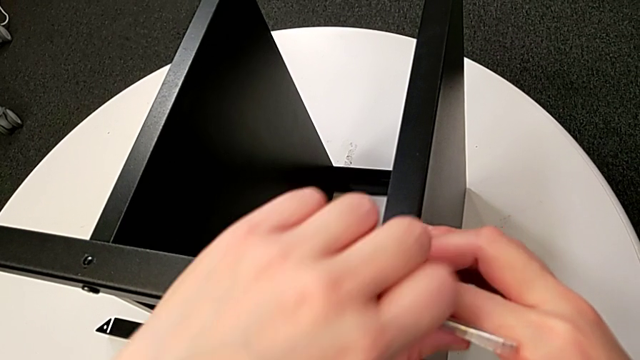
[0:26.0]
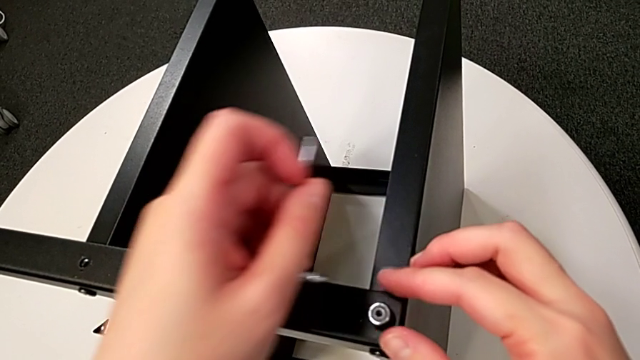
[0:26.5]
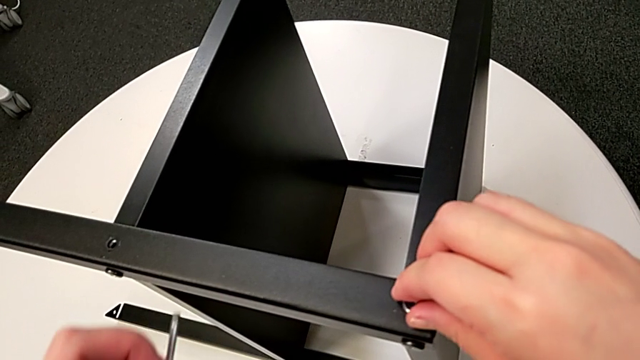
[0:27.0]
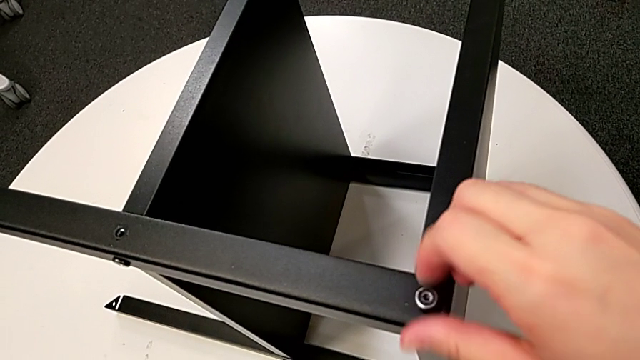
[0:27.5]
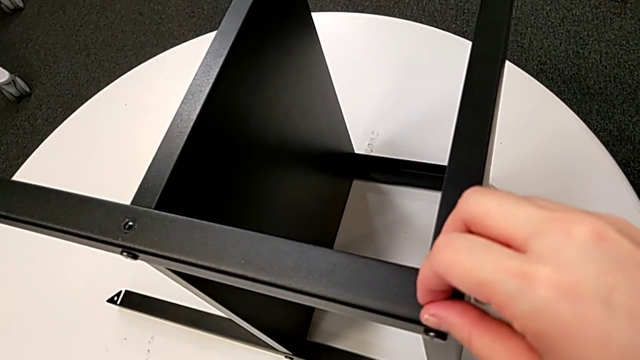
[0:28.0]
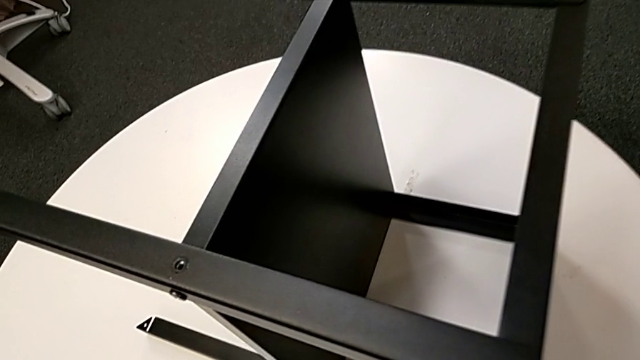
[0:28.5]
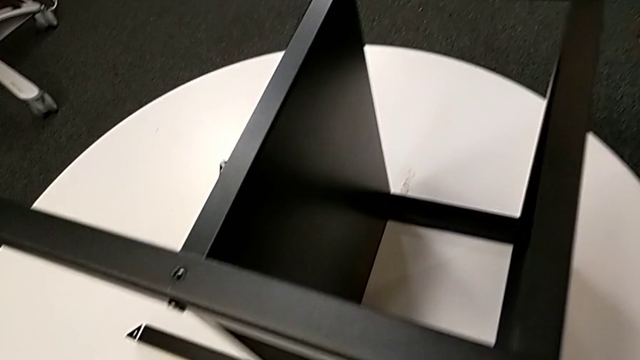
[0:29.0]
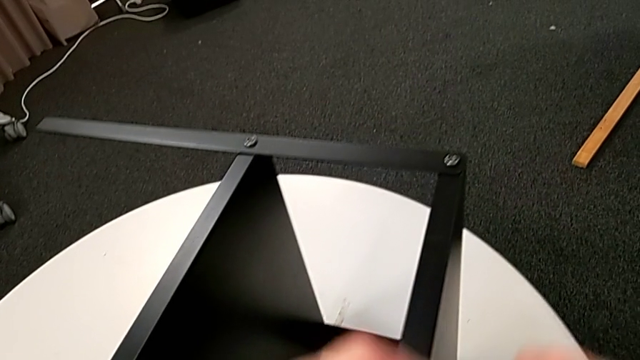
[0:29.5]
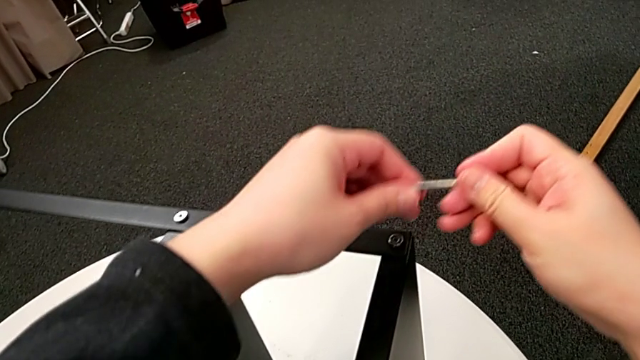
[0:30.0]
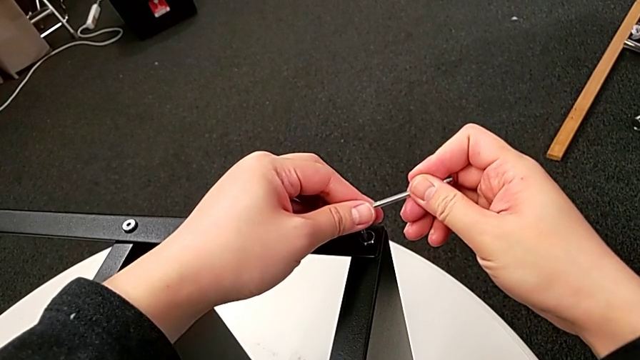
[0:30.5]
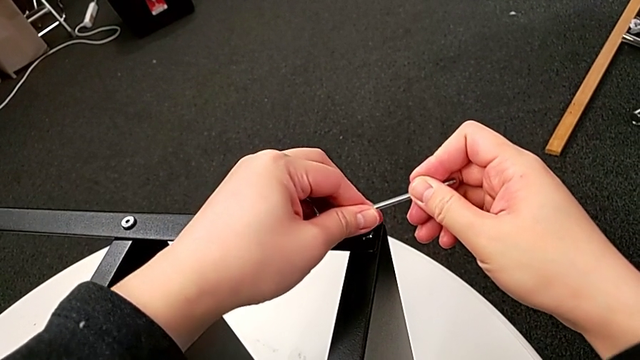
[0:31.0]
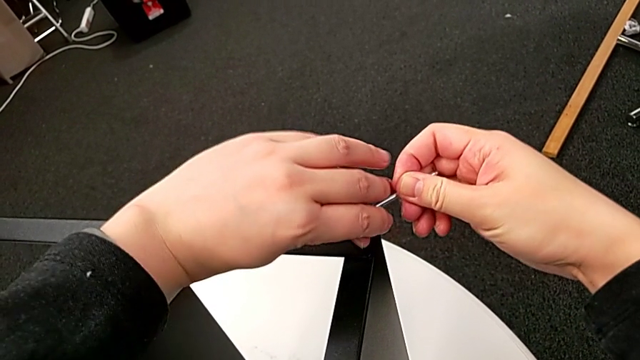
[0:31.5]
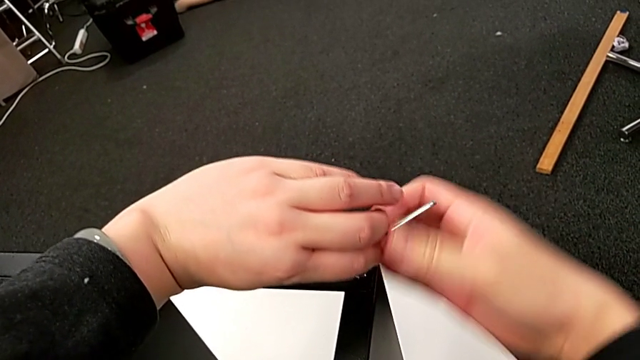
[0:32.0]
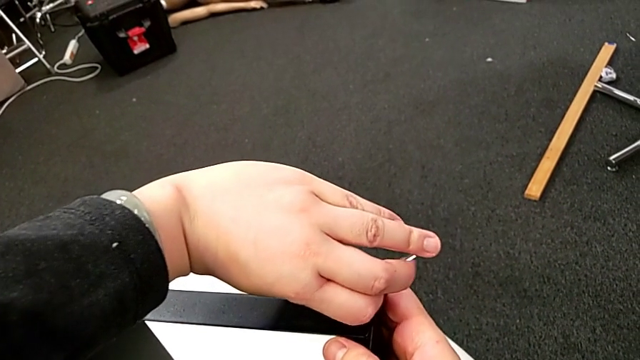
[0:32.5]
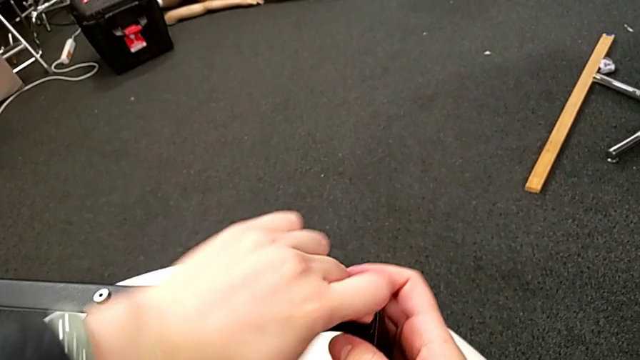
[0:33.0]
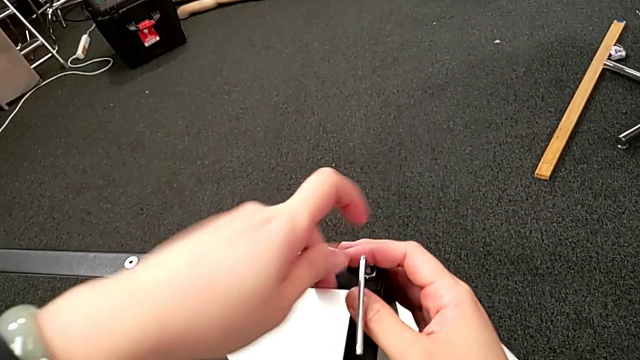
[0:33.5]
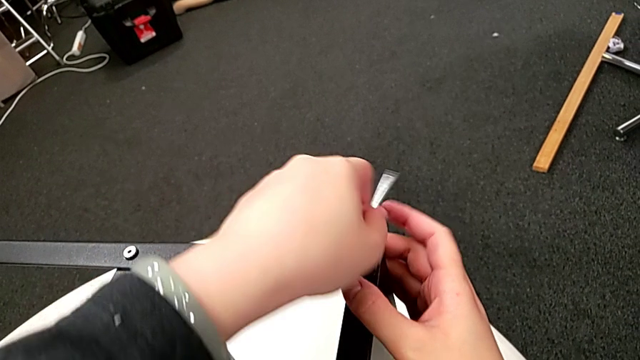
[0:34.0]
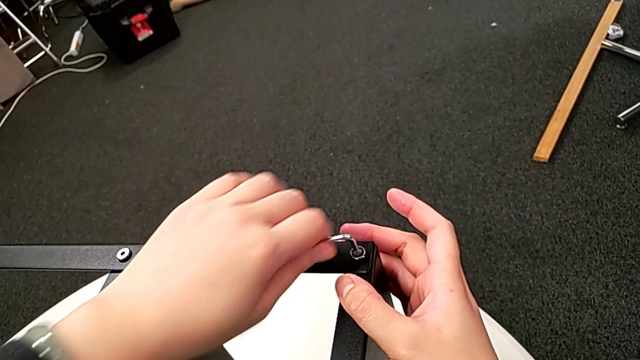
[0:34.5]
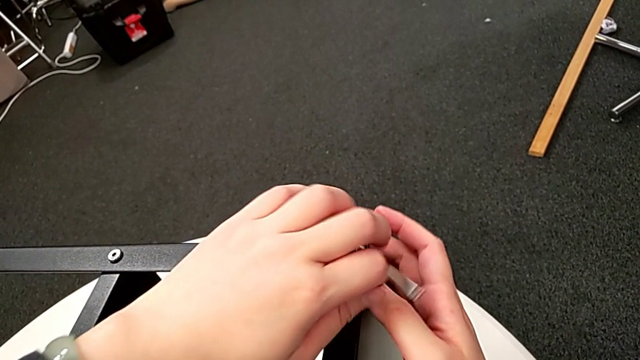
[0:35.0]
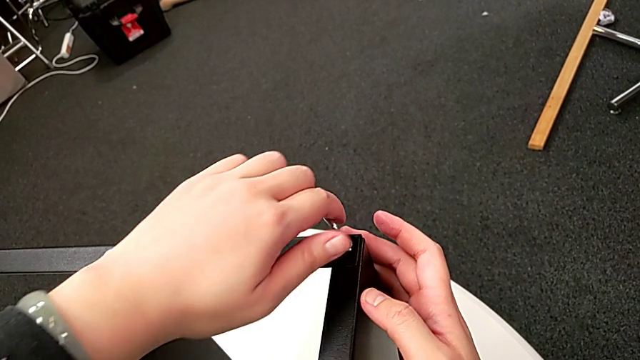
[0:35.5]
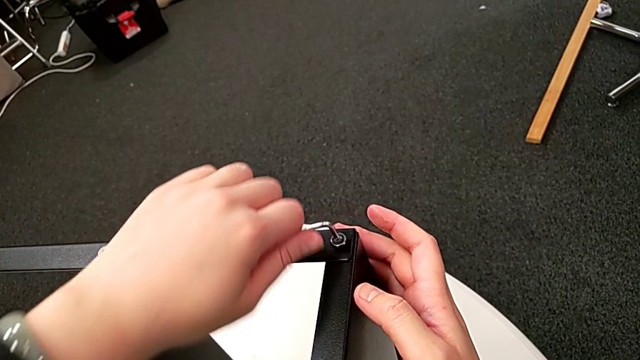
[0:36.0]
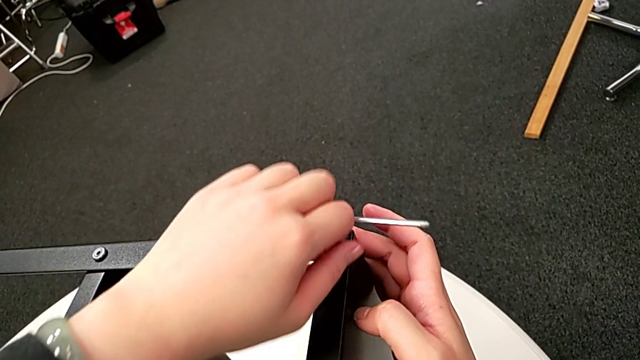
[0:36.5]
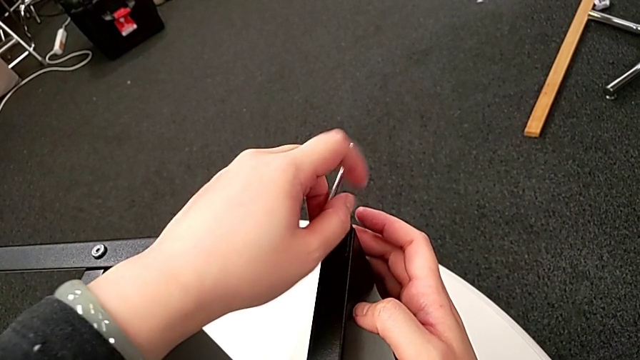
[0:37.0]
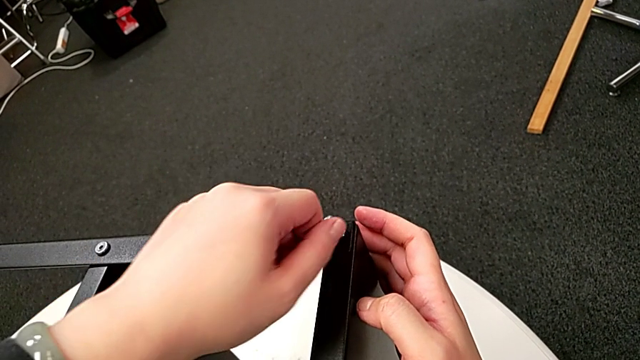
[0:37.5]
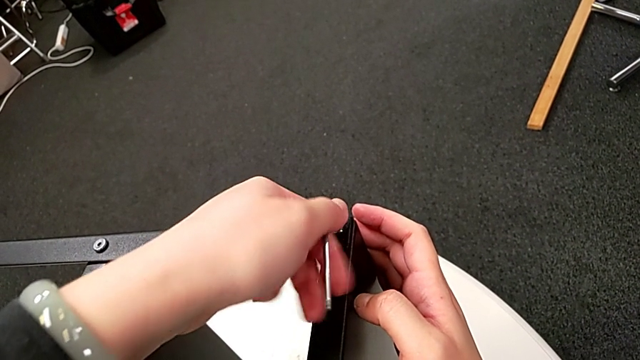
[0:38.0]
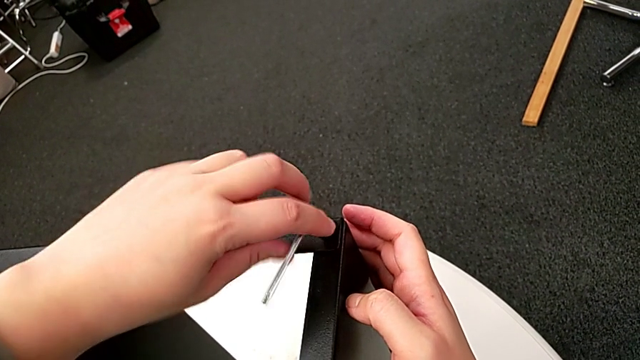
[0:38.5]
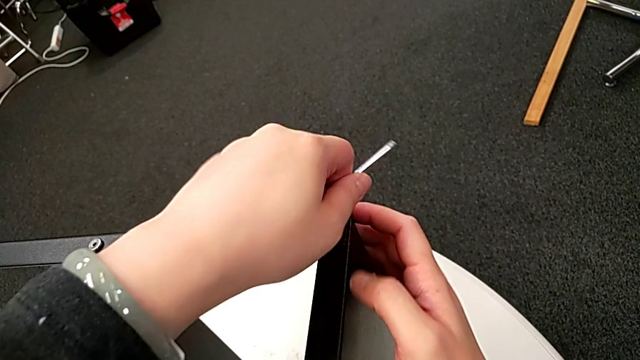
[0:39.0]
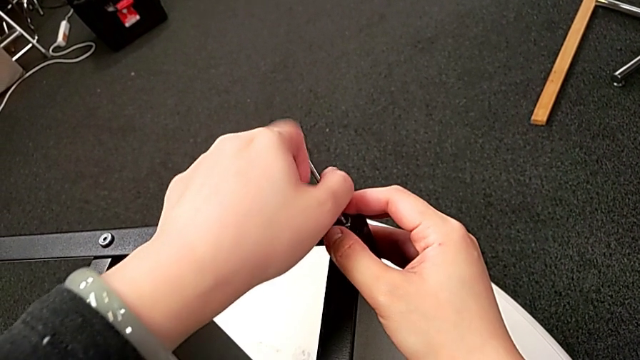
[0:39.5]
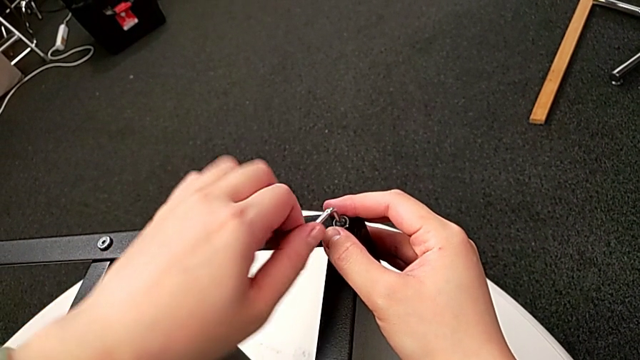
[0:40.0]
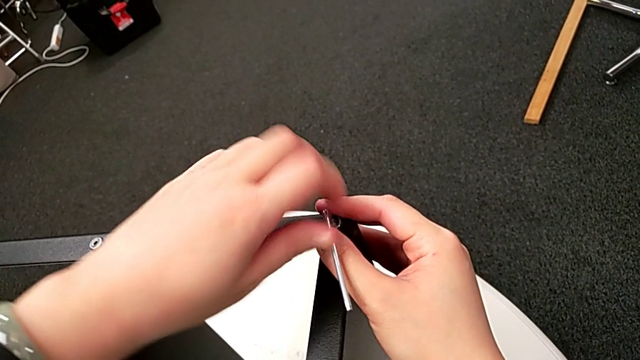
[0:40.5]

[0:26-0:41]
The camera wearer is unscrewing the first leg of the table. They withdraw the Allen wrench, unscrew the hex socket head, disassemble it, place it, approach it, insert the Allen wrench, unscrew the hex socket head and withdraw the Allen wrench.

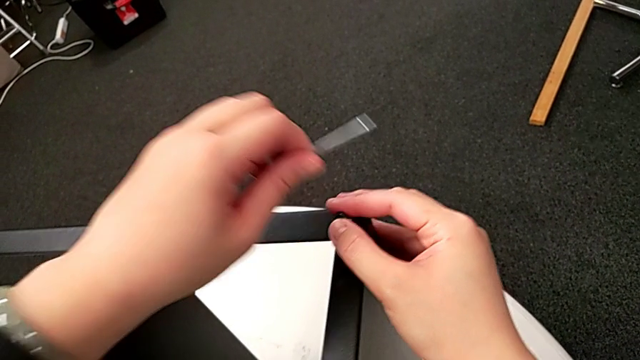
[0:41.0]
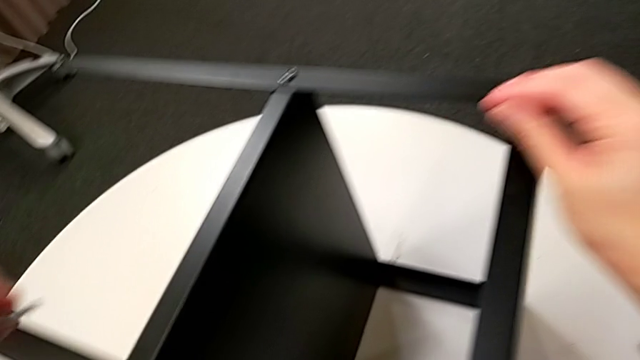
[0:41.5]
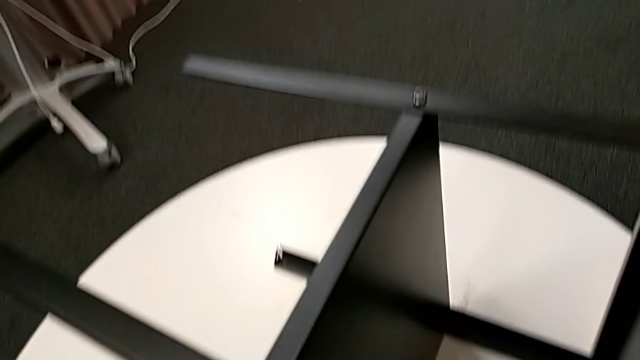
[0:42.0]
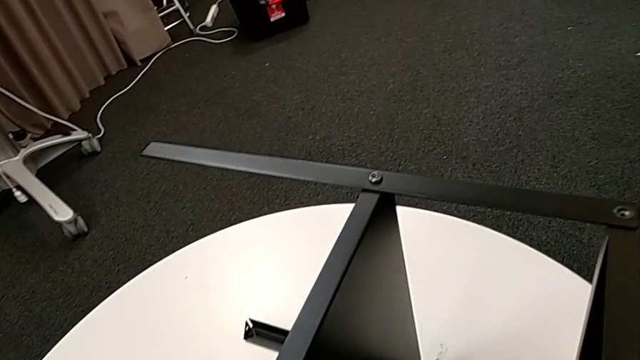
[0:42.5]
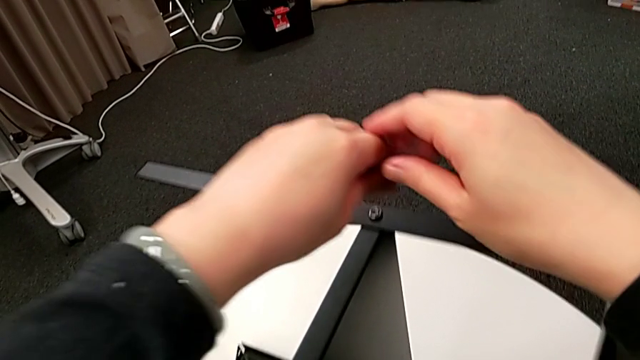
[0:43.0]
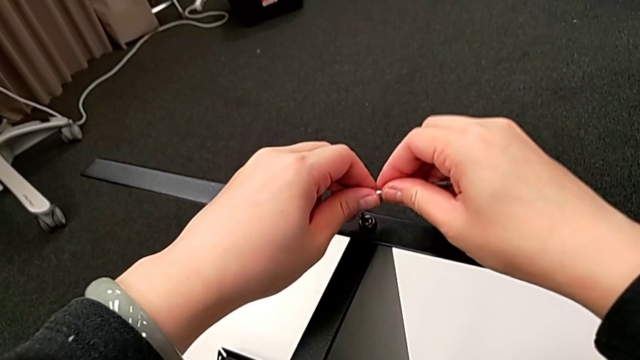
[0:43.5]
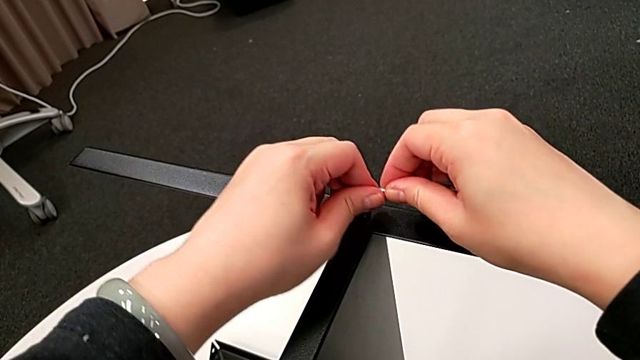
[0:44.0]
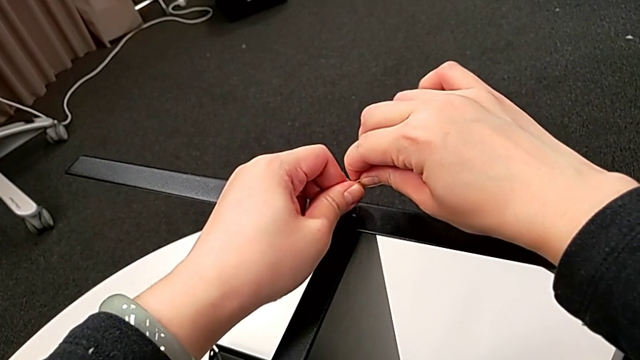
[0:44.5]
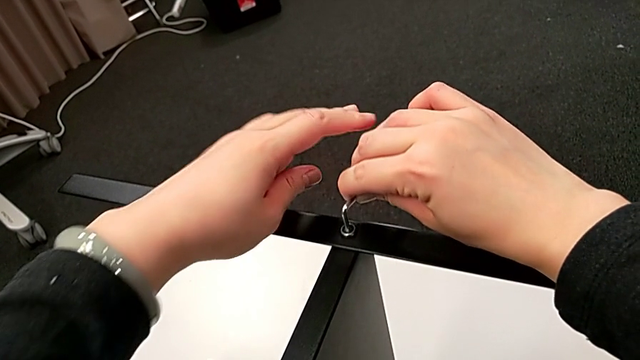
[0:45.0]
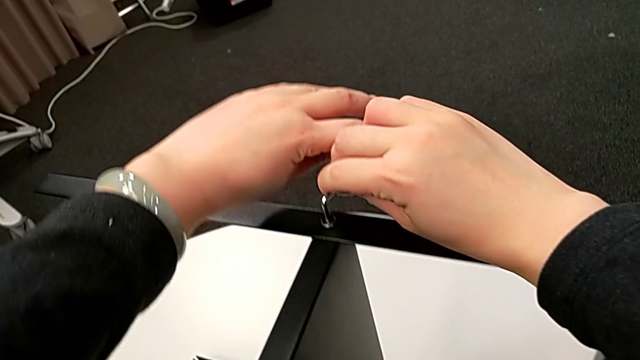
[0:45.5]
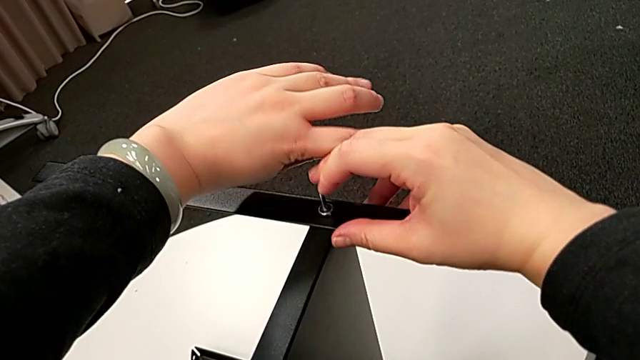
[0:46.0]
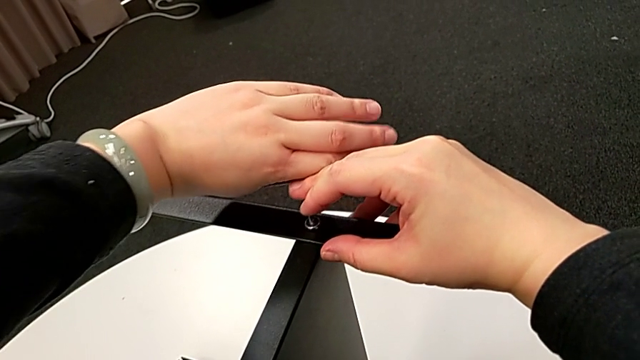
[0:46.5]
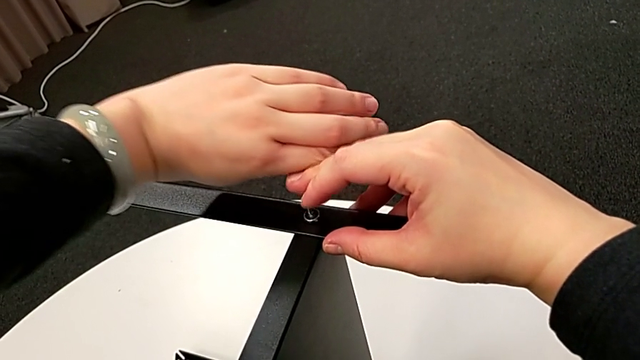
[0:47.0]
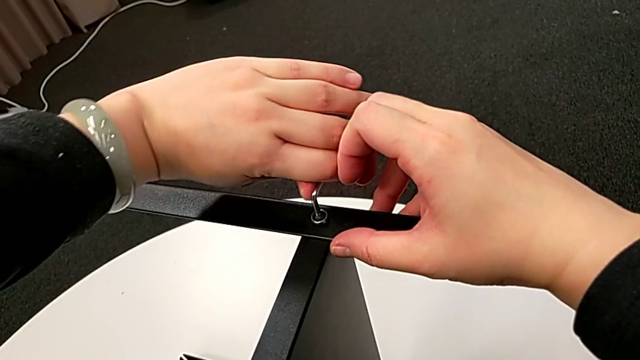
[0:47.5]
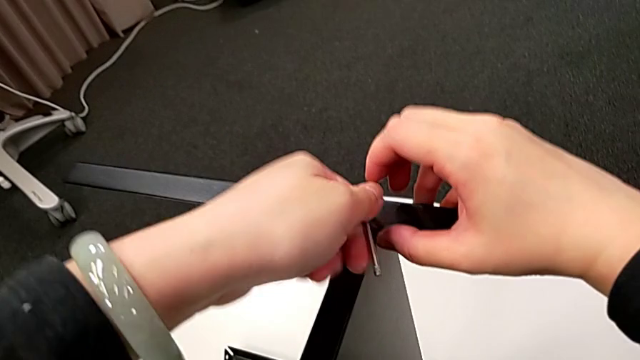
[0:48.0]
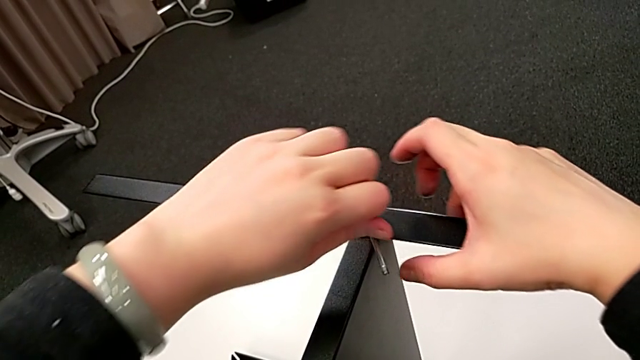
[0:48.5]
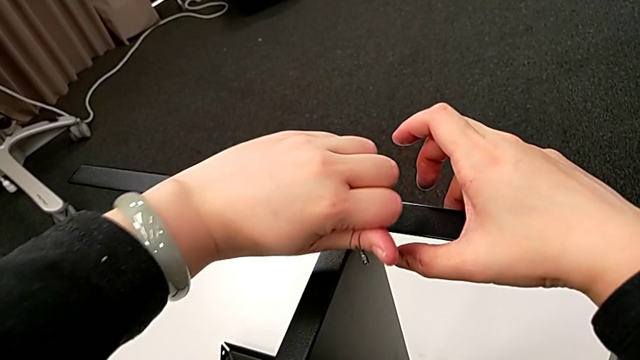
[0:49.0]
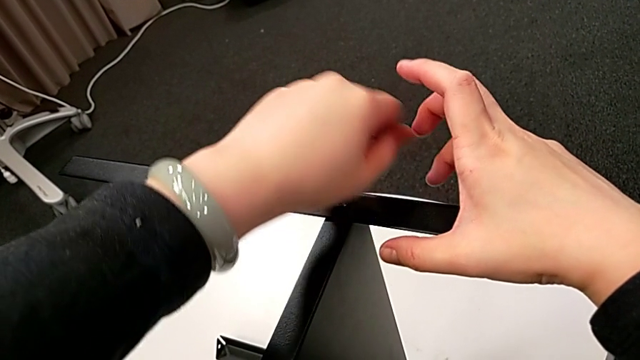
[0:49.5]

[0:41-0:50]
The camera wearer is unscrewing the first leg of the table. They disassemble the hex socket head, place it, approach it, insert the Allen wrench and begin to unscrew the hex socket head.
